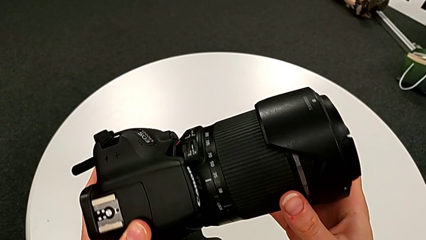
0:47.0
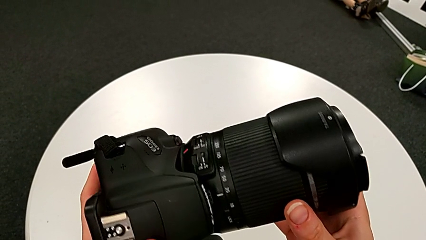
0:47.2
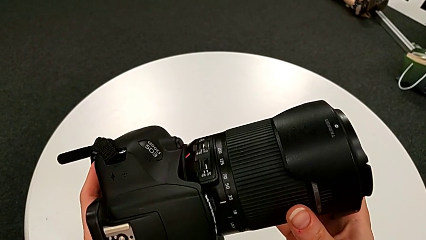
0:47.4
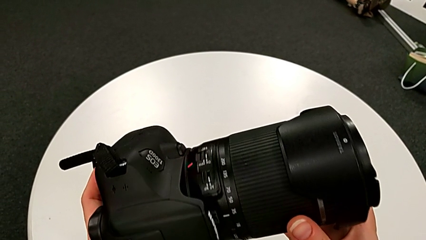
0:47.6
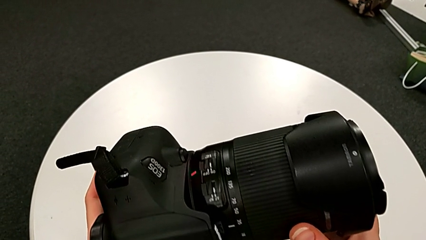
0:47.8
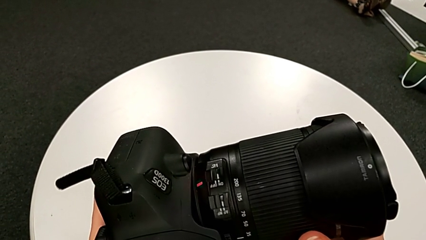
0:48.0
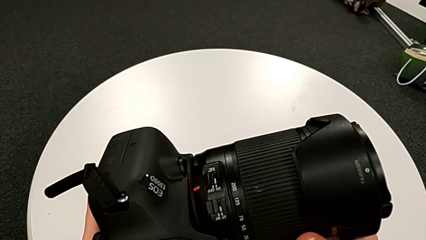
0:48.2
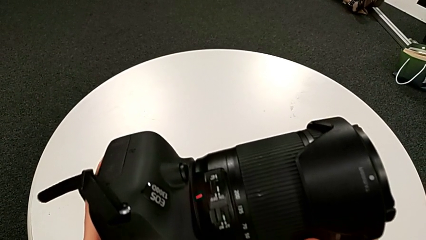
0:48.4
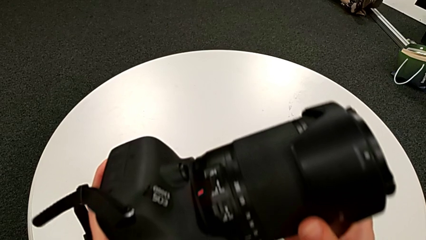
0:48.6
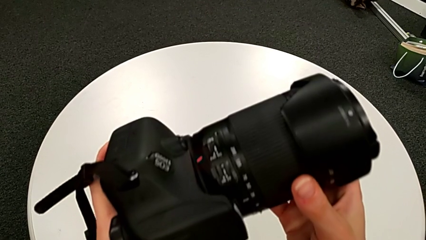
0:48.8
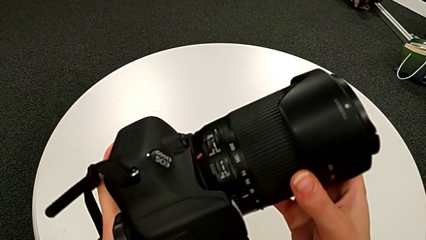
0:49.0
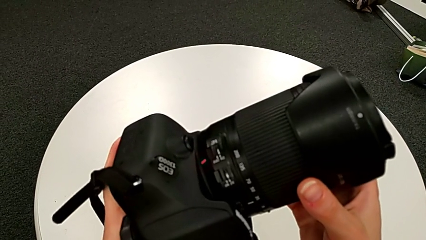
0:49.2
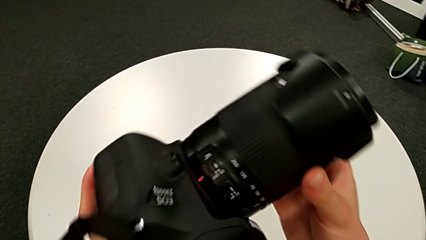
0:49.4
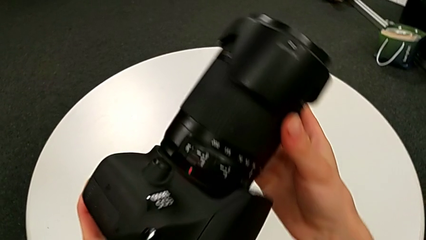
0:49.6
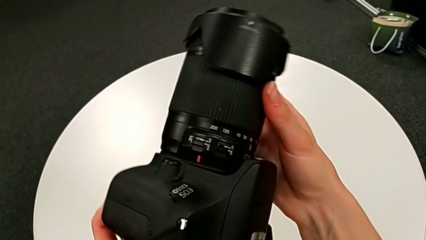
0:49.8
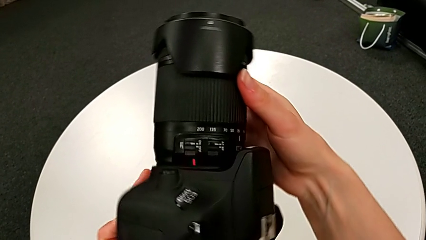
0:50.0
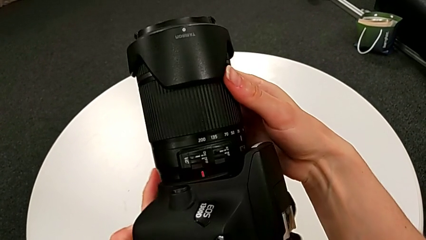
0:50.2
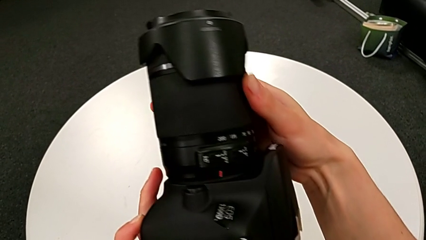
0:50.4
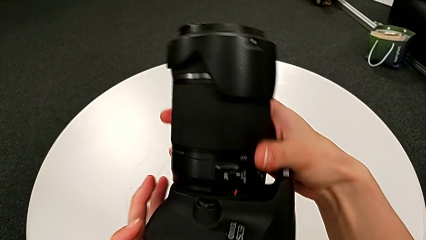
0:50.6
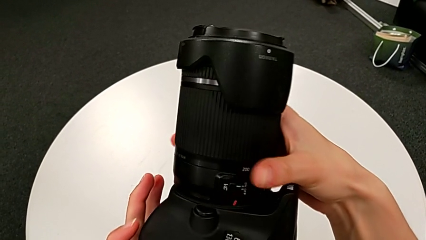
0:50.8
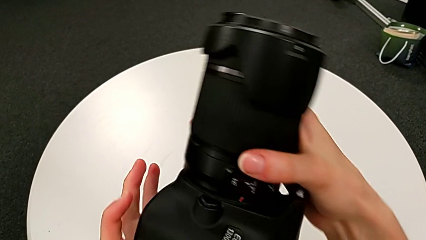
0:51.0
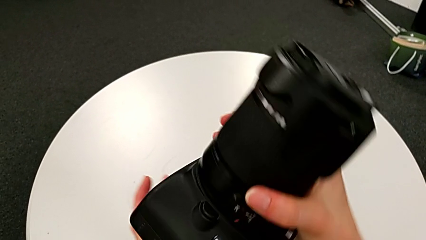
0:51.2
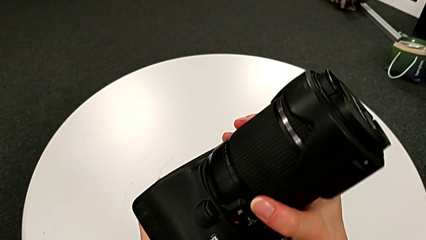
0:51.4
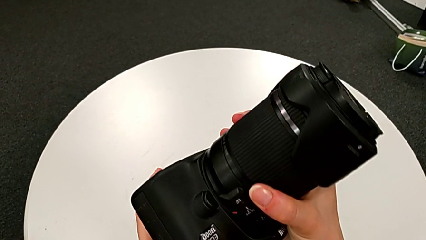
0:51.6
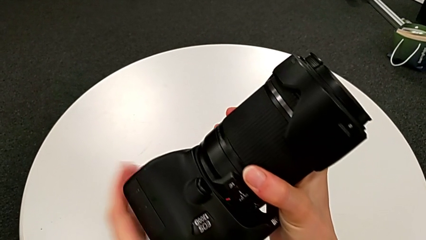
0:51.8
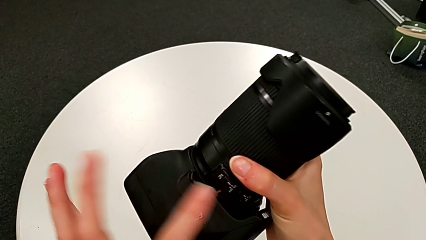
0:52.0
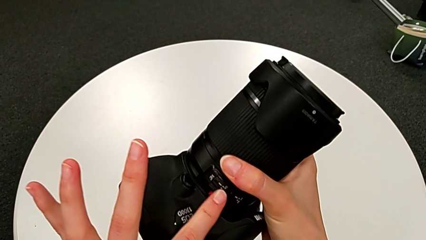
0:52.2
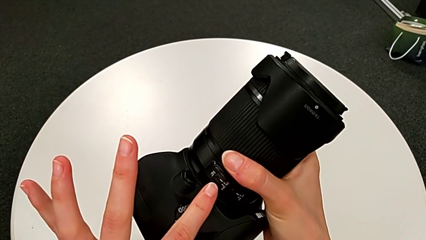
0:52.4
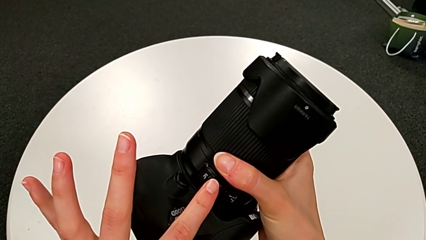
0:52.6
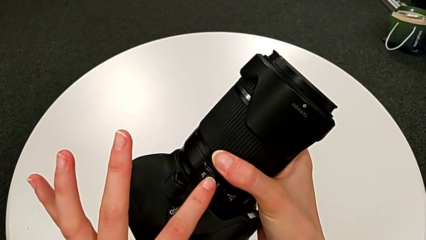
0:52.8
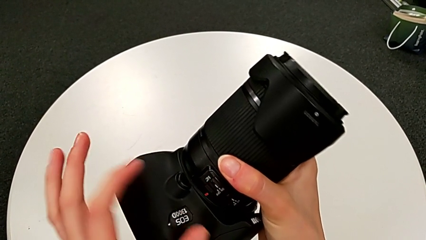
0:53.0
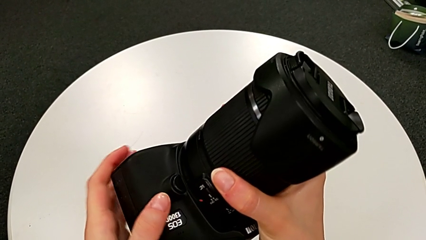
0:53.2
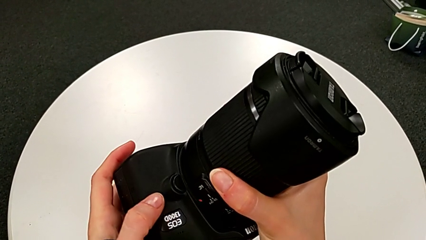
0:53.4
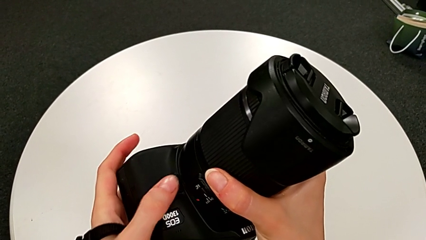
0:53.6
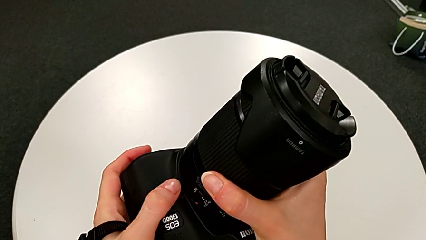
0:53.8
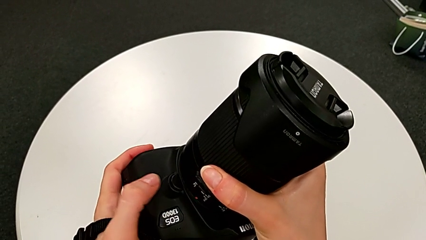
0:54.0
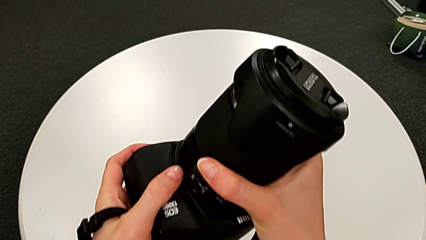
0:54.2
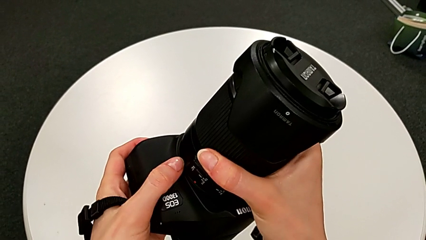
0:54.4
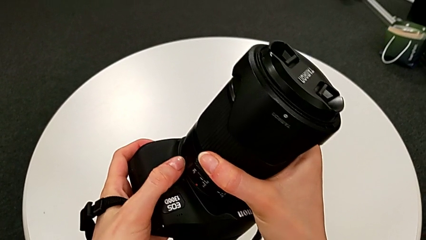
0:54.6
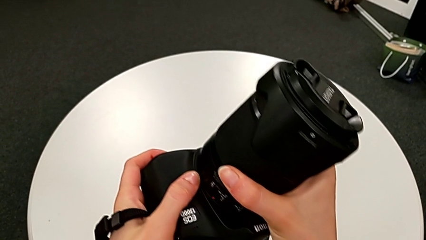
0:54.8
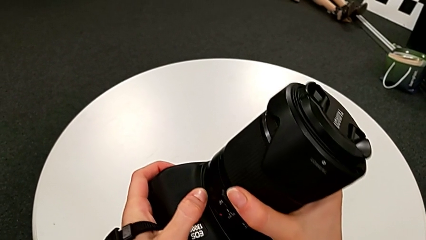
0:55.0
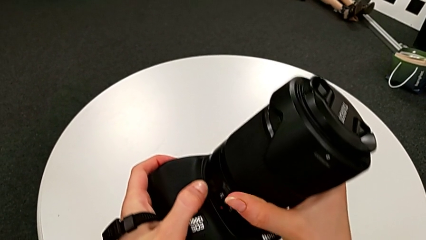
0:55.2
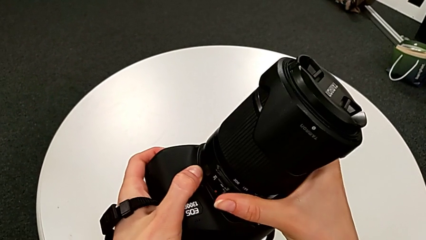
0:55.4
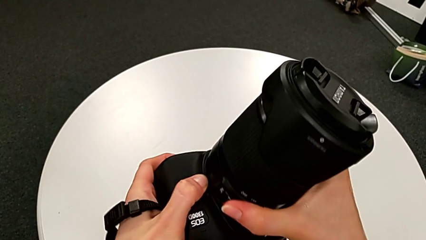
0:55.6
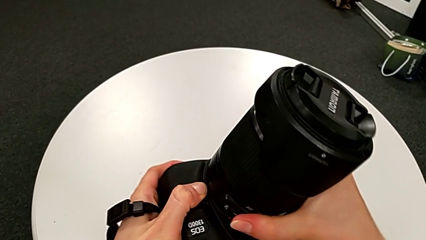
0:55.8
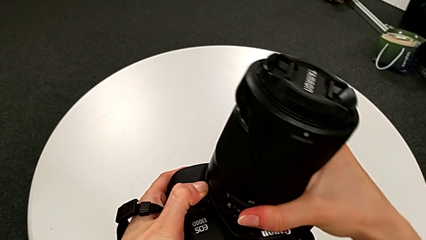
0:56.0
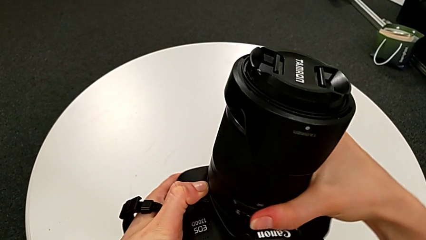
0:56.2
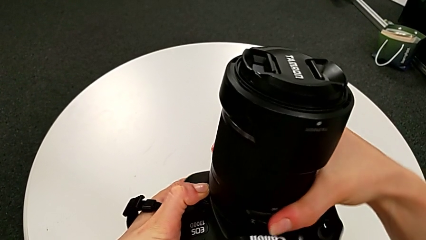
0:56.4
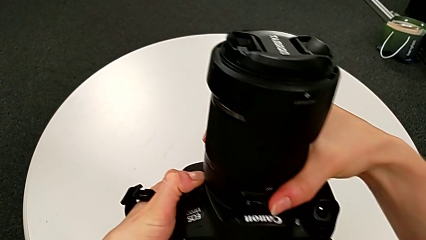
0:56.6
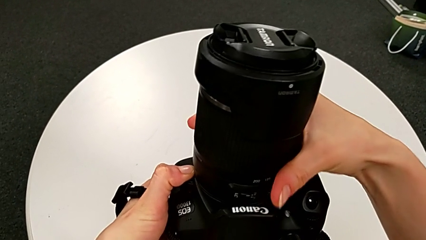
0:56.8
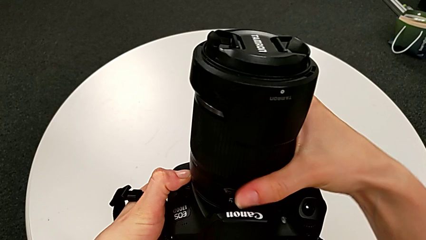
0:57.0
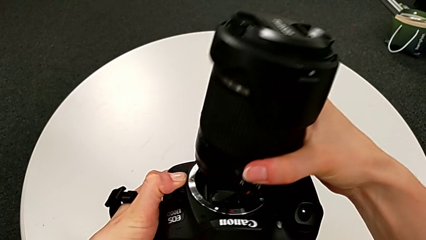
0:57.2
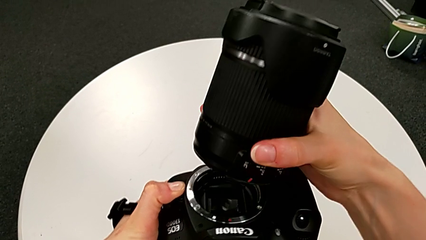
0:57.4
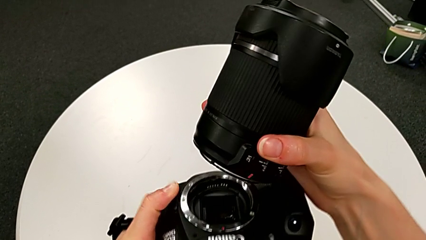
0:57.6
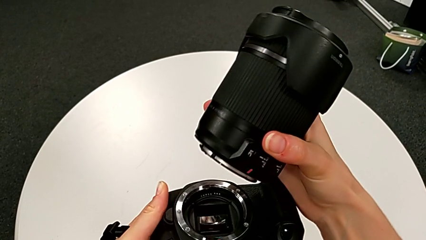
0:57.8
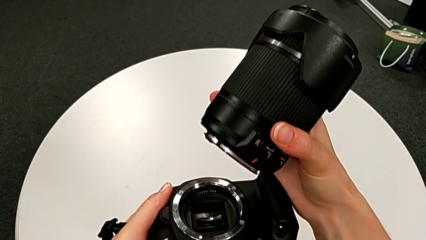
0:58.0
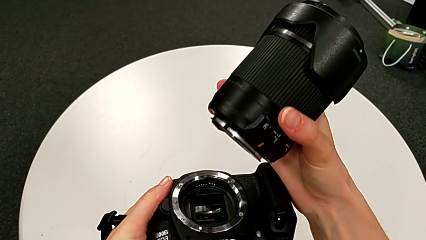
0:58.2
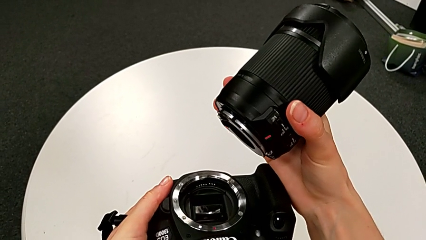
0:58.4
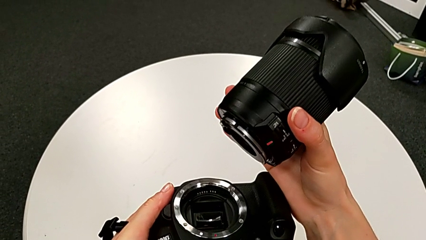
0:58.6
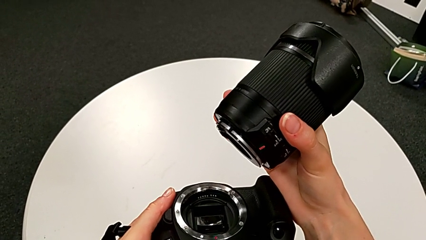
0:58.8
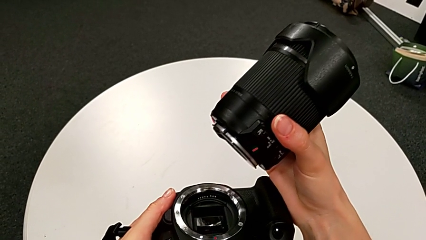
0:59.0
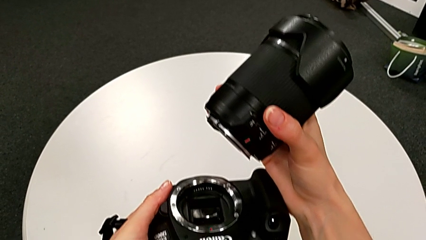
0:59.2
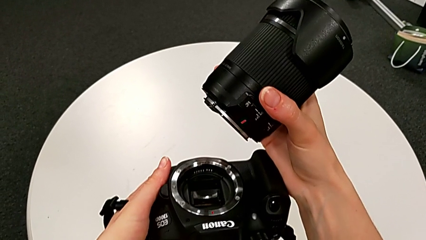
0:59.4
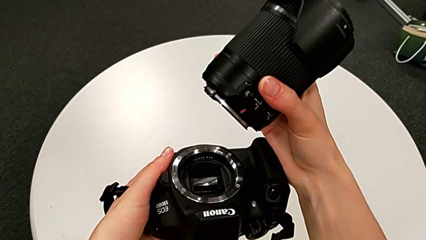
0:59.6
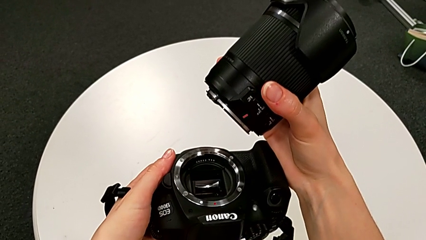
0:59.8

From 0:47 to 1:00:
The camera wearer is disassembling the lens from the DSLR. They rotate the DSLR twice and disassemble the lens.

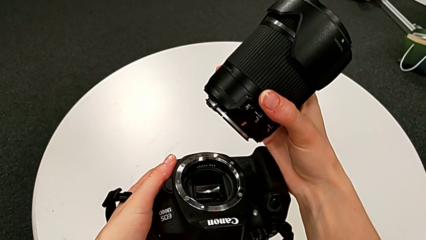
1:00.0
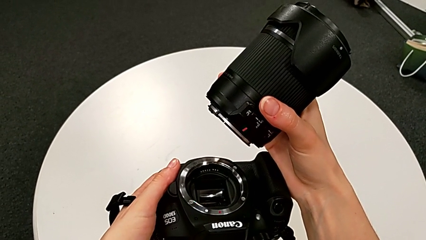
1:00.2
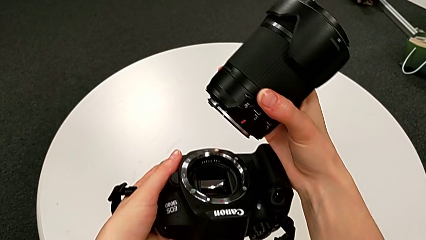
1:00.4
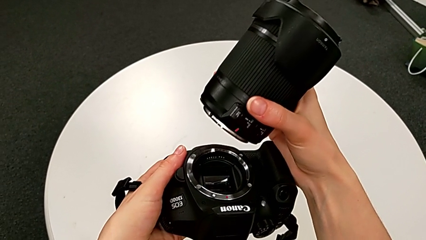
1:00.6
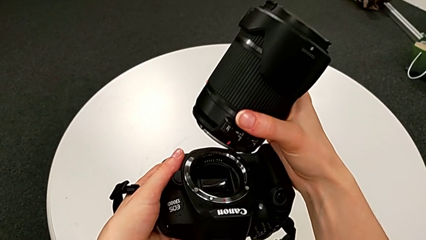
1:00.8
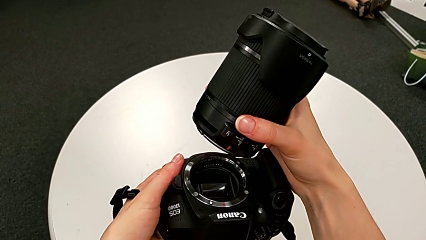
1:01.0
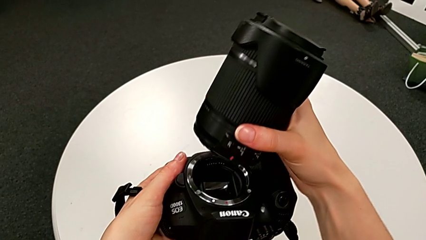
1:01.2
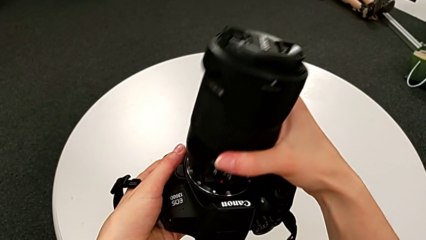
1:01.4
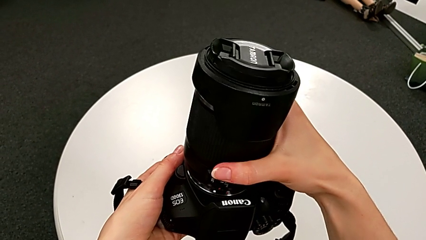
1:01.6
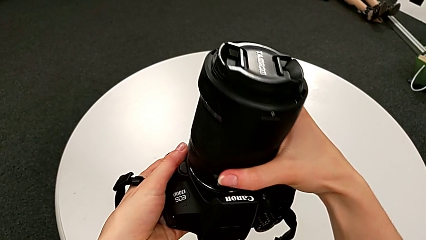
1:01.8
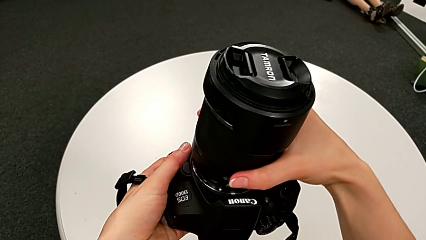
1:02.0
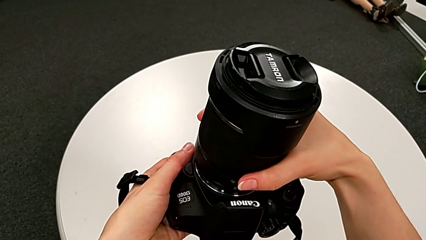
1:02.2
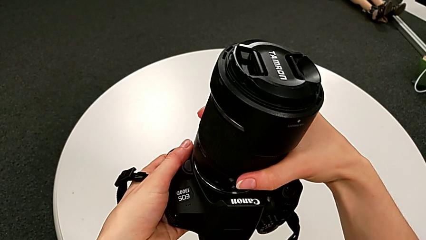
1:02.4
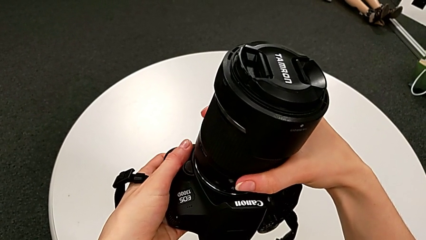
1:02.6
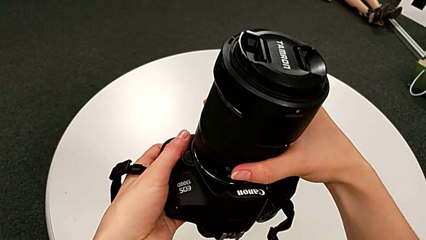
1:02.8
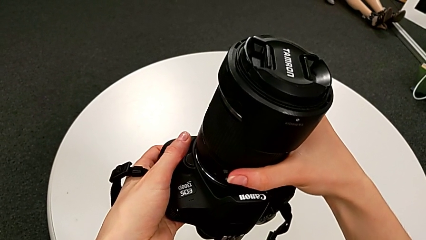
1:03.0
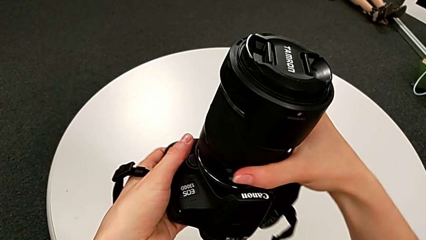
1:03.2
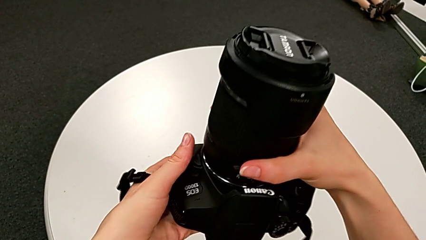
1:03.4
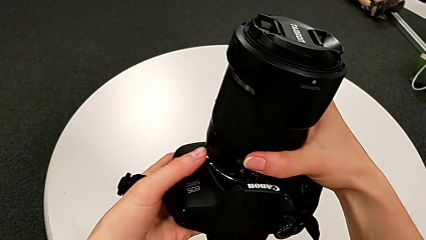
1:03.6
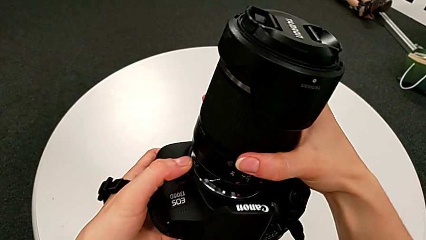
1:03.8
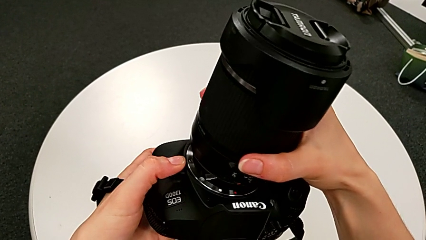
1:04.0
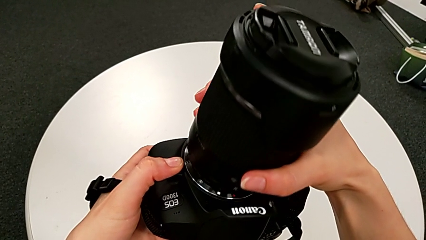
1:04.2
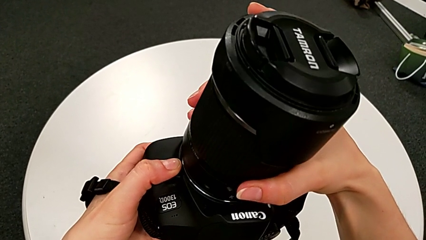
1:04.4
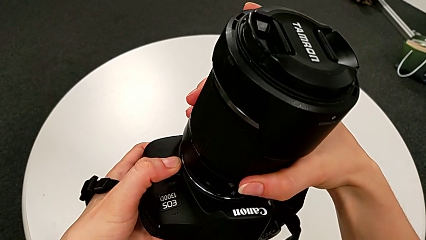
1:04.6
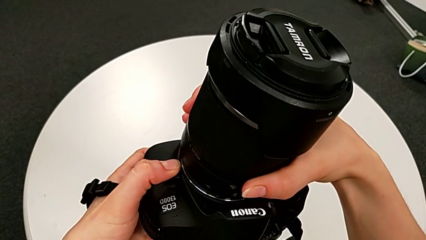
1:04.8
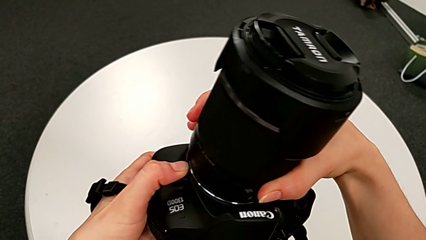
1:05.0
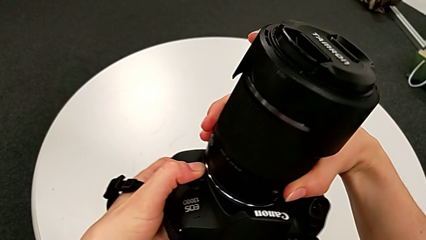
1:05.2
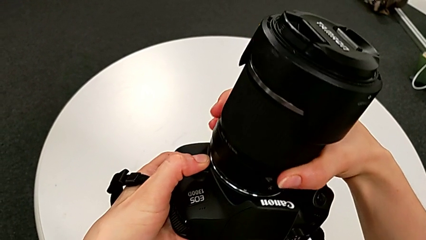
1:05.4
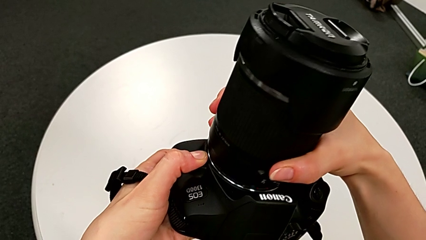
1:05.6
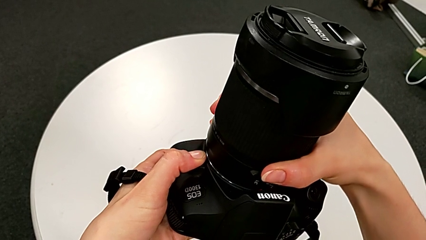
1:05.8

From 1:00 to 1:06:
The camera wearer is attaching back the lens to the DSLR. They place the lens and begin to rotate it.
